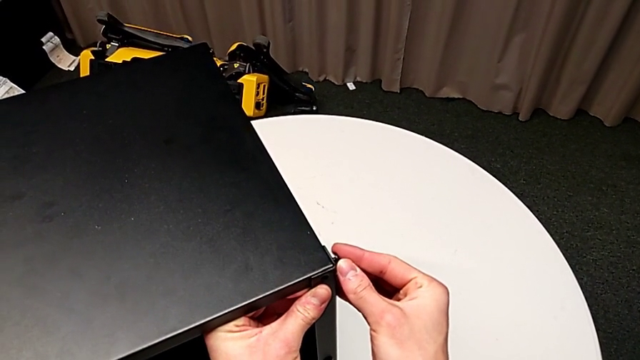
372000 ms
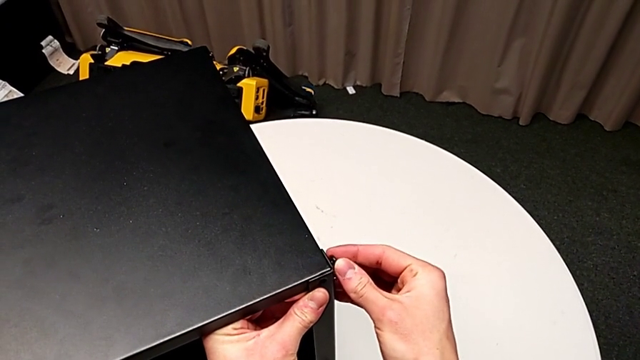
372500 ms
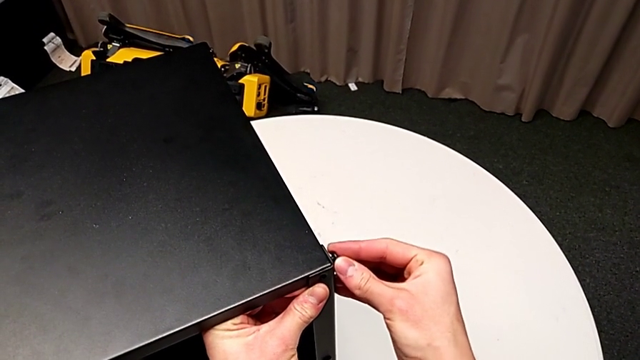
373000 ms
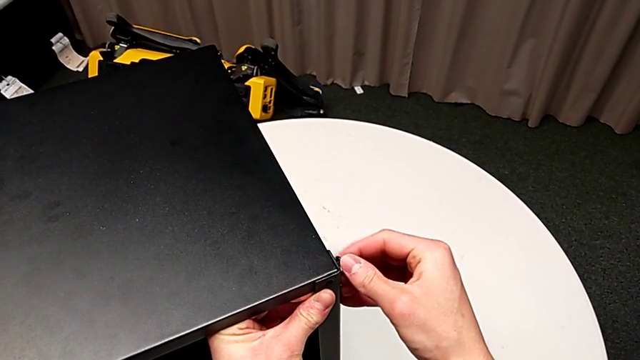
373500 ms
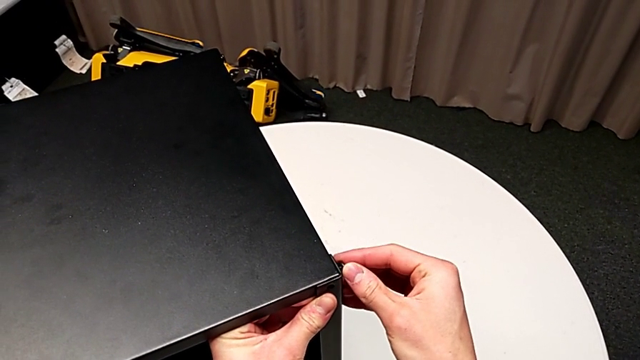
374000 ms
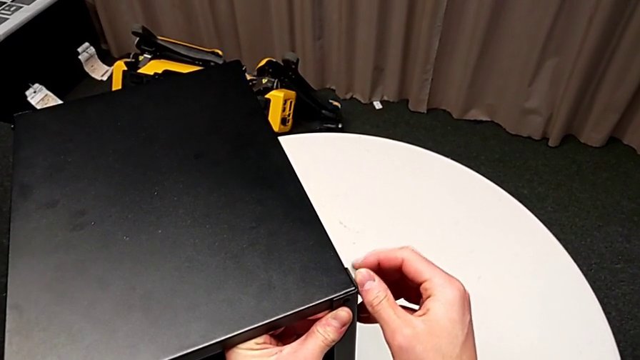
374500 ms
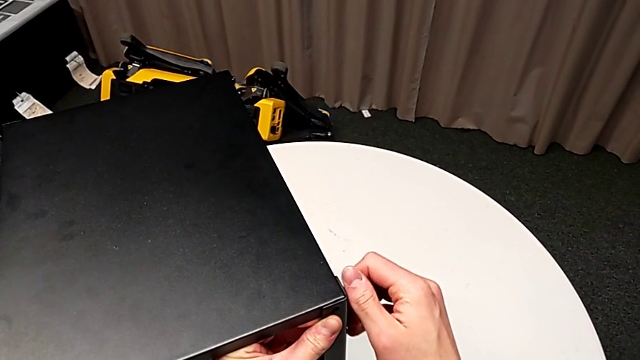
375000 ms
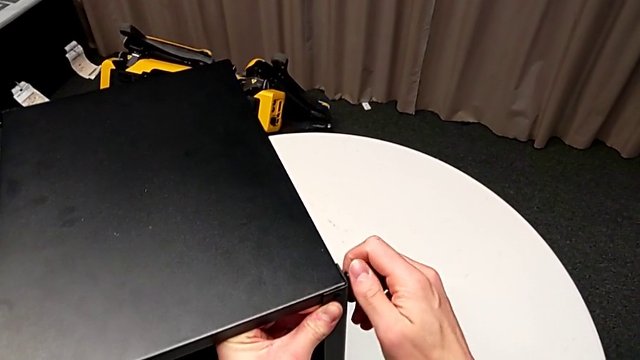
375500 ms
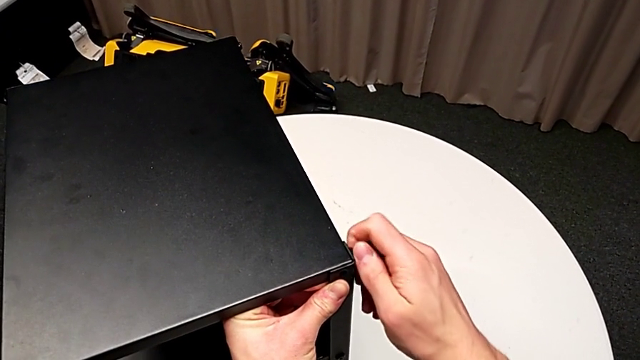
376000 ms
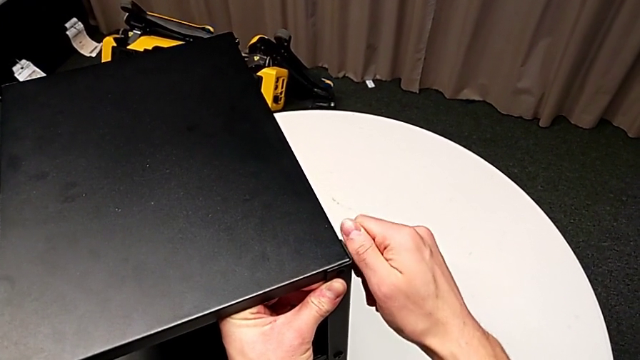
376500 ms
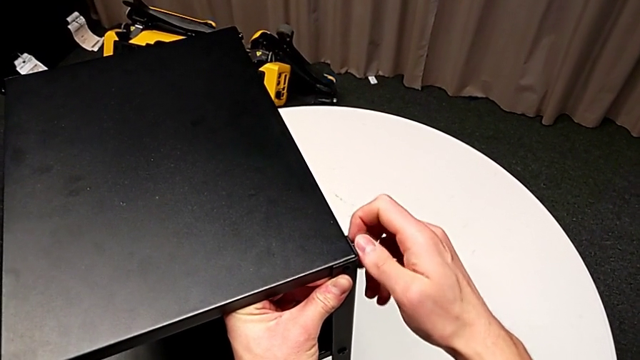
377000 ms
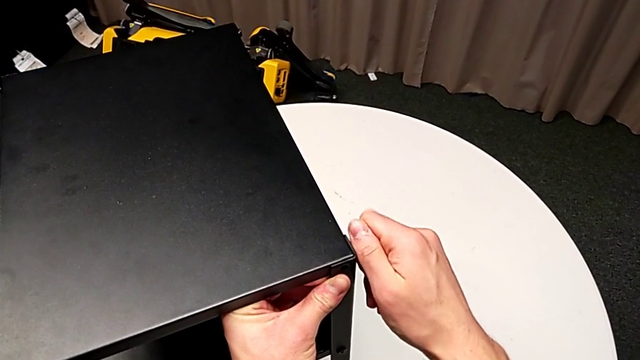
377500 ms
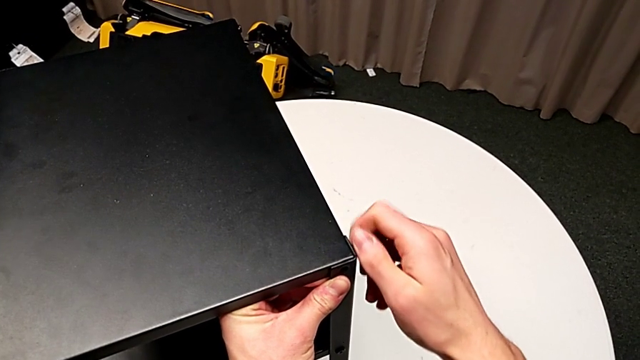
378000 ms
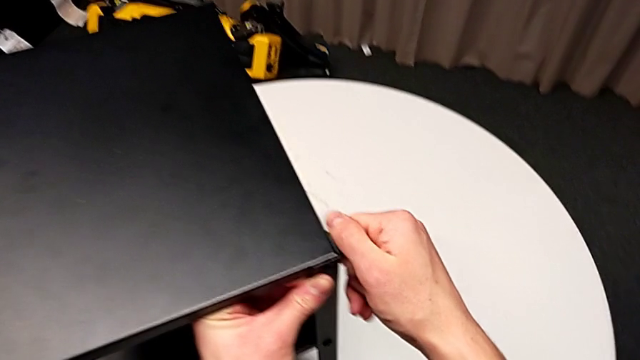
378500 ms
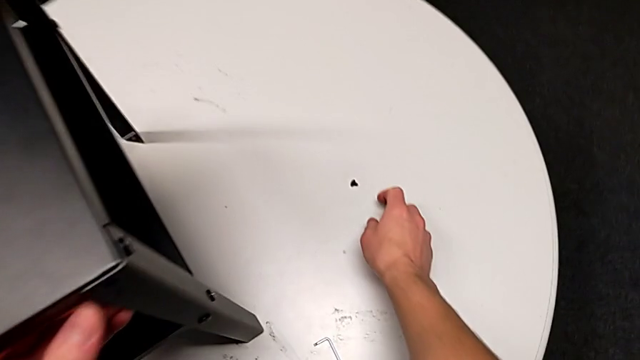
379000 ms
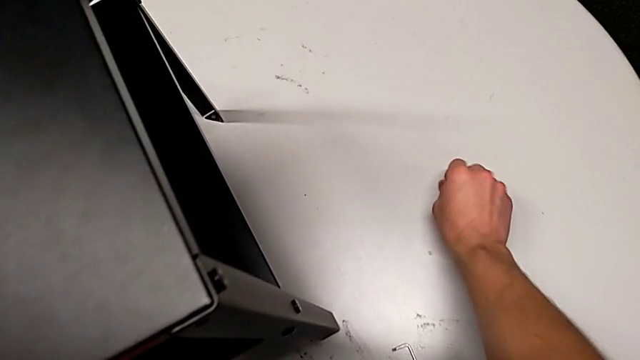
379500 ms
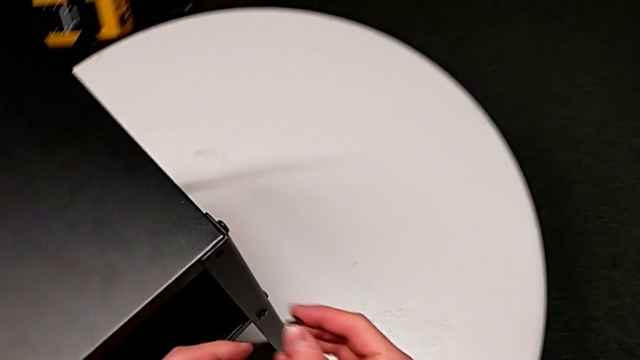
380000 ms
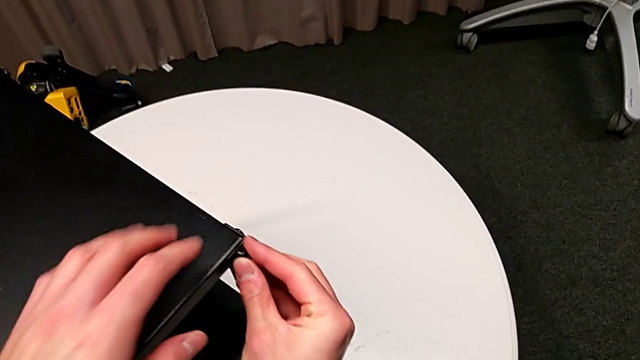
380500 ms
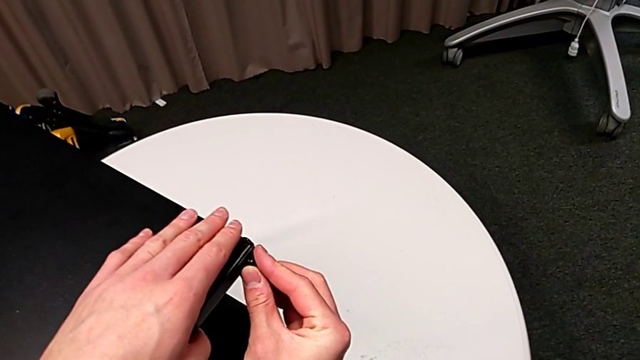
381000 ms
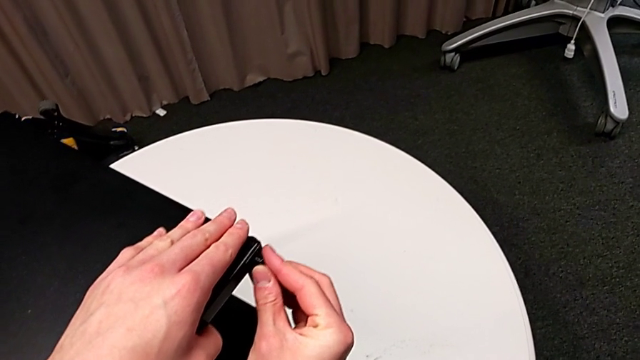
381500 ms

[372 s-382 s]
The camera wearer is assembling the fourth leg of the table. They screw the hex socket head, grab it and insert it.

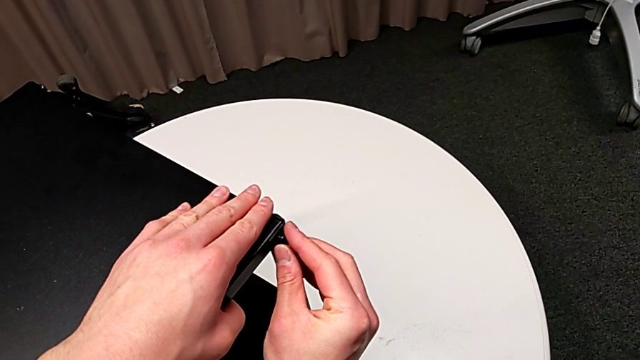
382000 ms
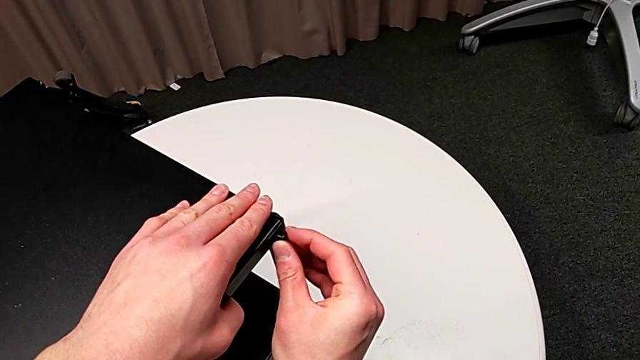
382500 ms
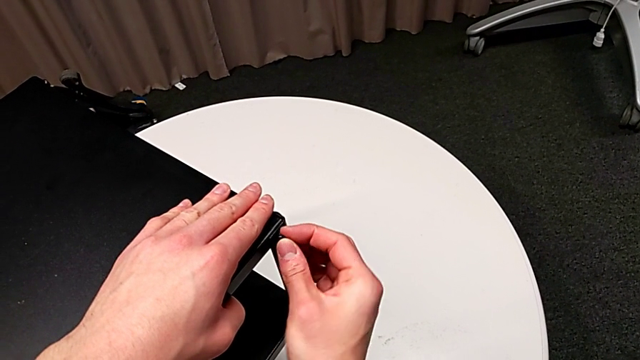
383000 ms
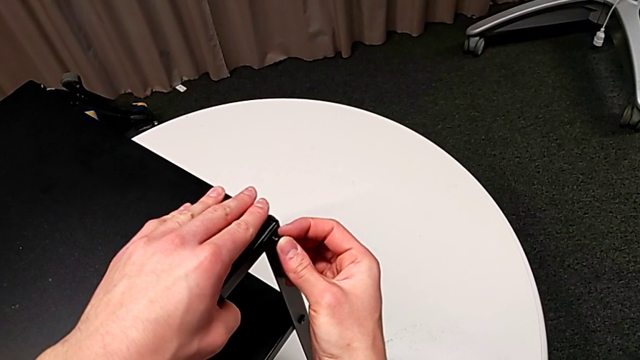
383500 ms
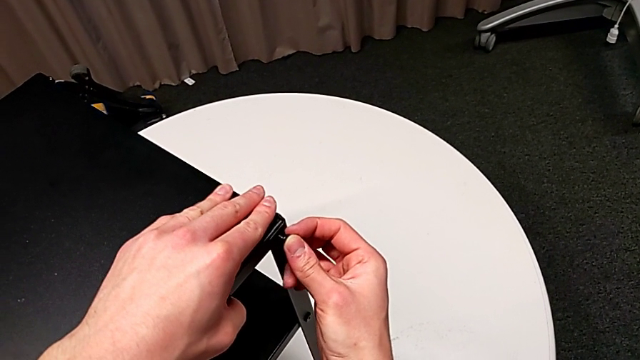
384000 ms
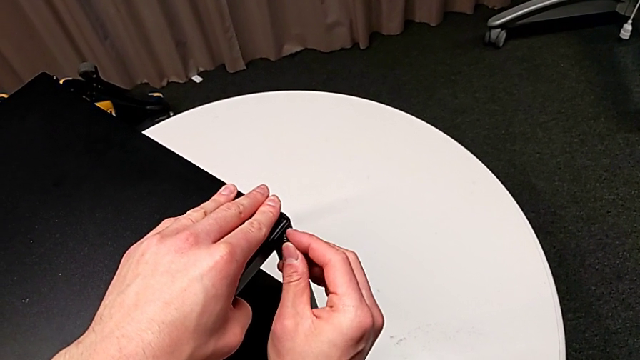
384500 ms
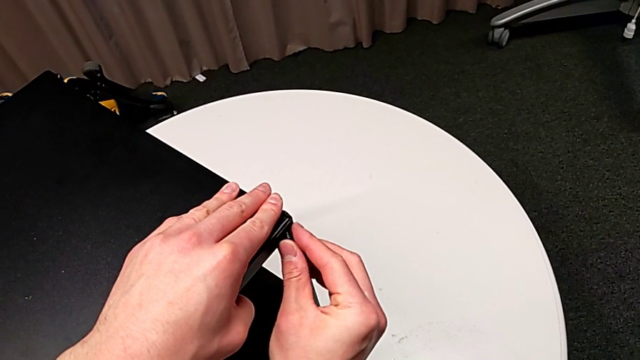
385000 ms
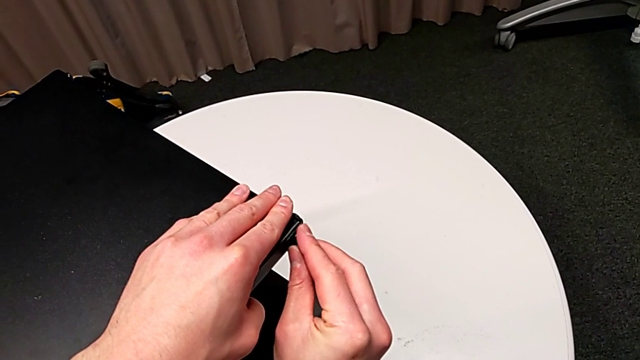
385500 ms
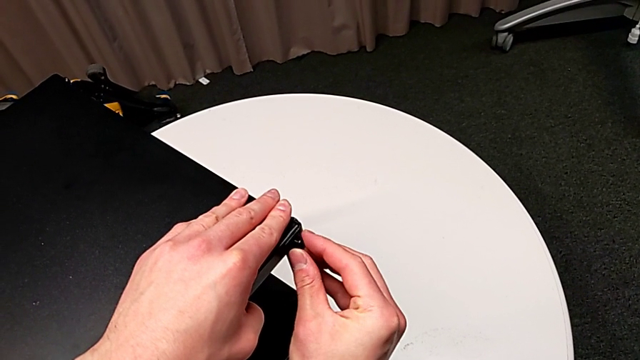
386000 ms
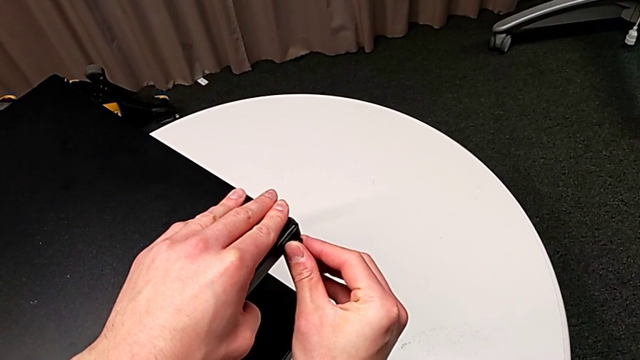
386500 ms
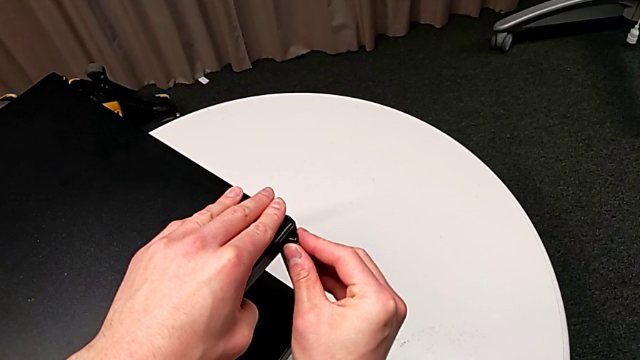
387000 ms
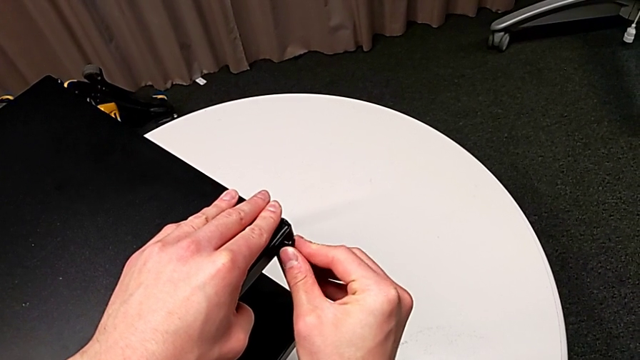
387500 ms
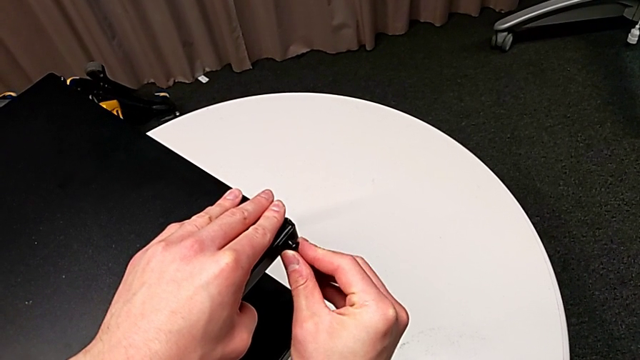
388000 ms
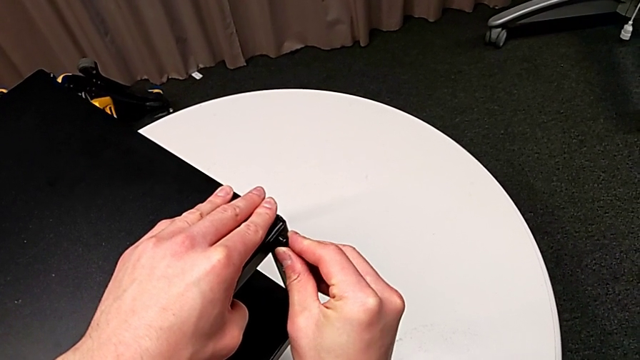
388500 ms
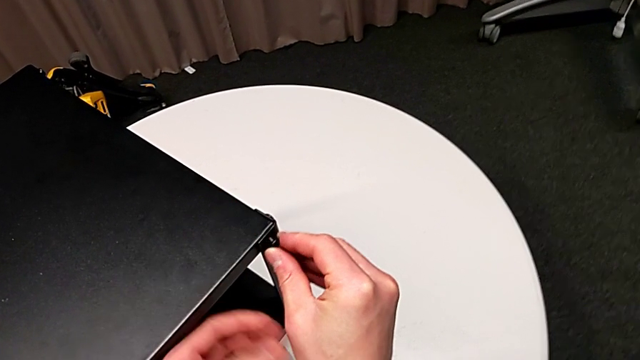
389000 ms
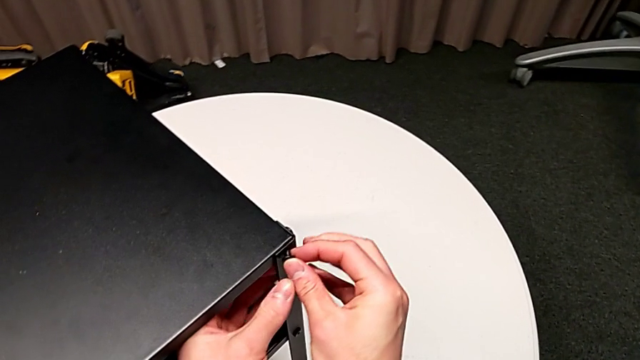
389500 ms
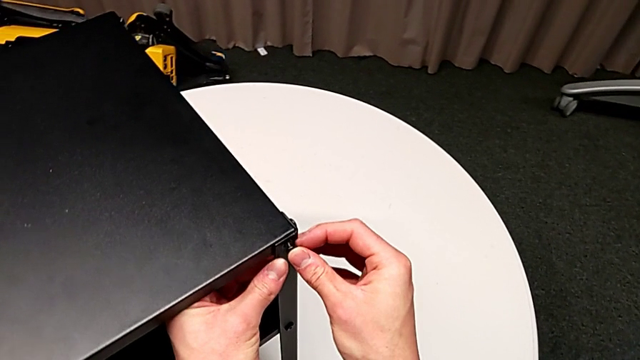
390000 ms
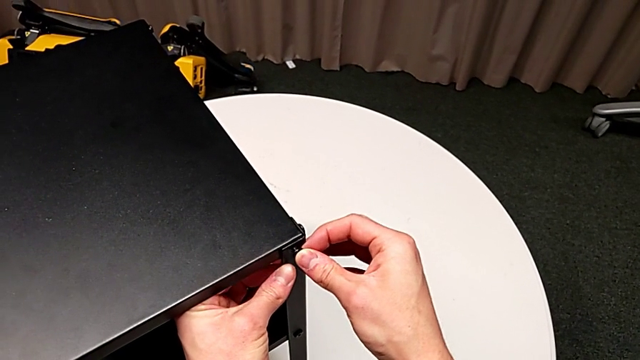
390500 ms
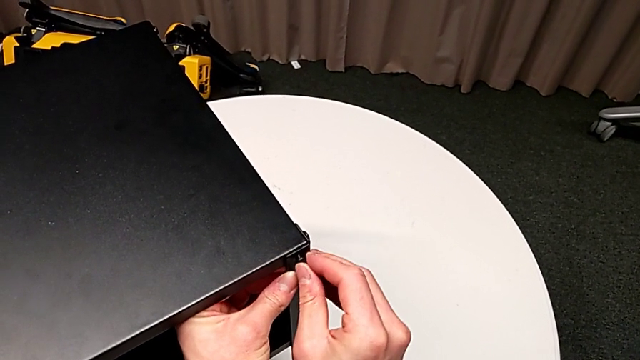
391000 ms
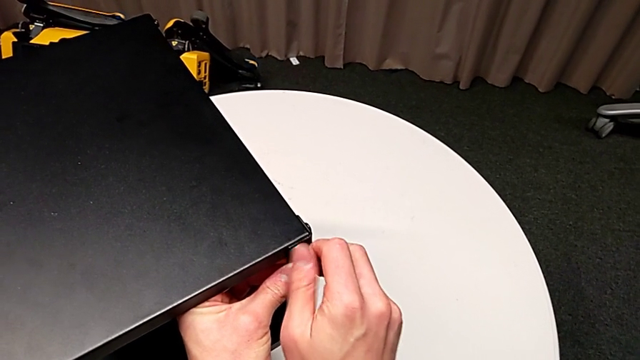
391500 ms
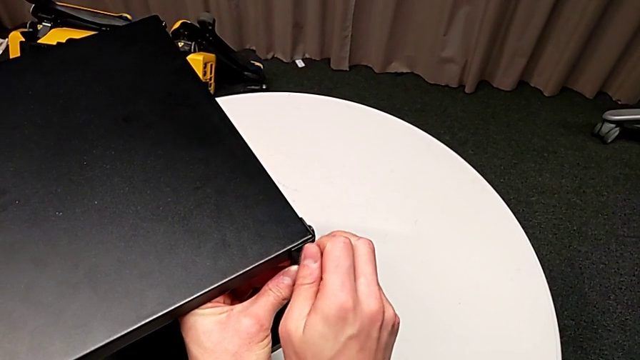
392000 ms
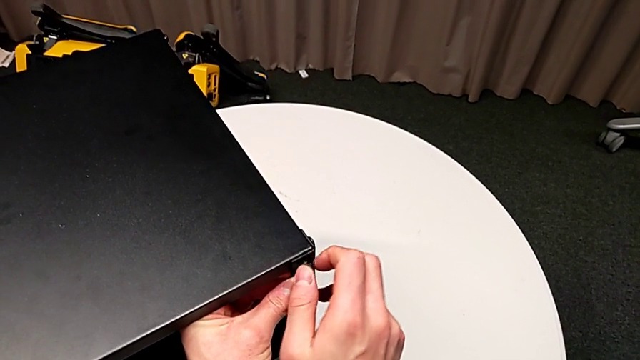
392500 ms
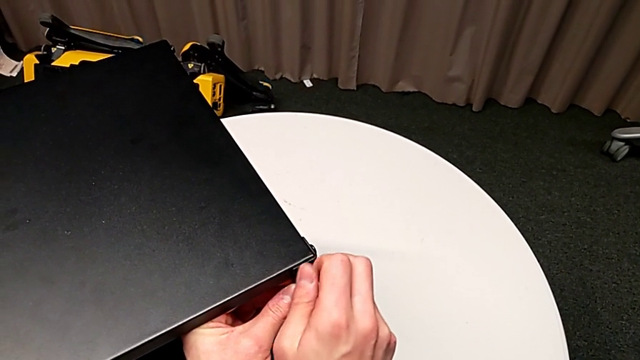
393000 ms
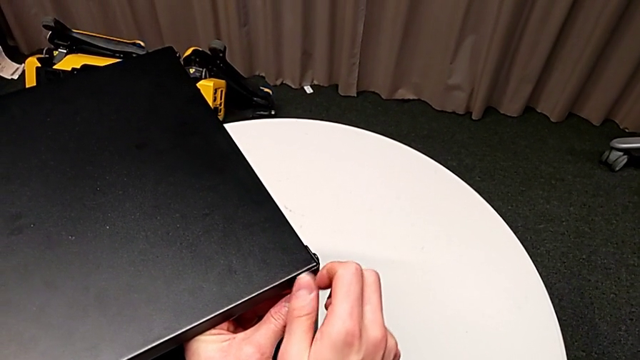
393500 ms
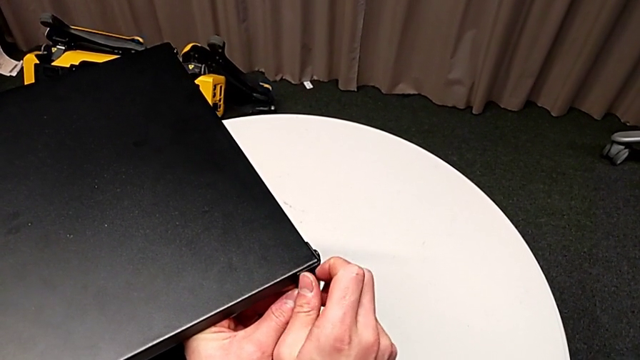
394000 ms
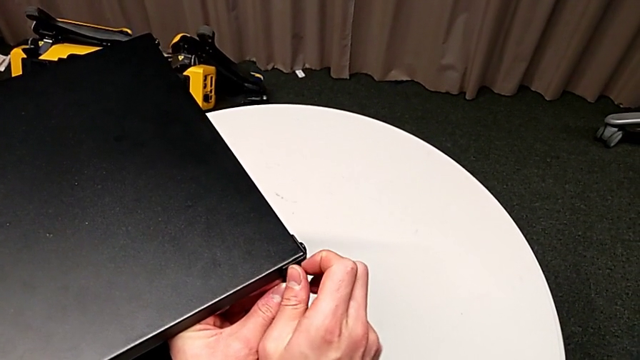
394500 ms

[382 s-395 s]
The camera wearer is assembling the fourth leg of the table. They screw the hex socket head.
